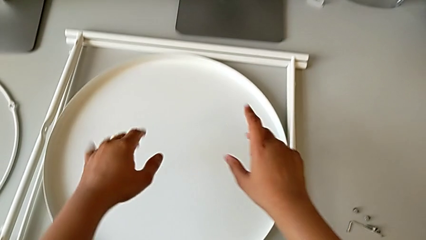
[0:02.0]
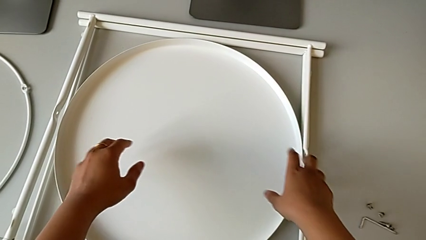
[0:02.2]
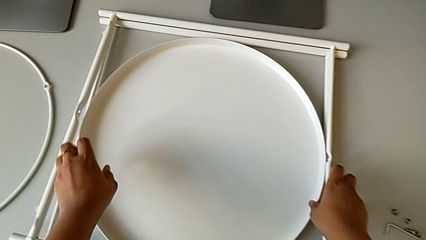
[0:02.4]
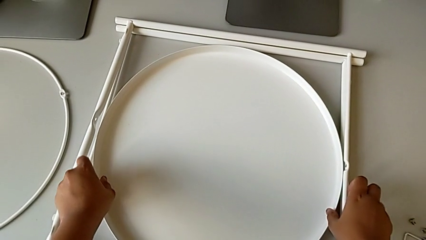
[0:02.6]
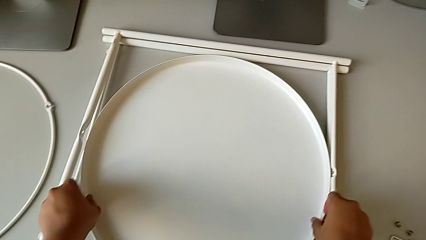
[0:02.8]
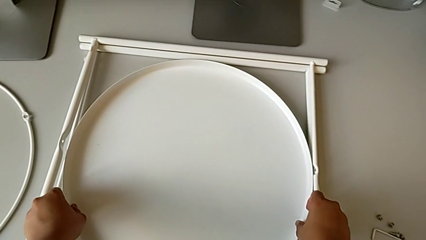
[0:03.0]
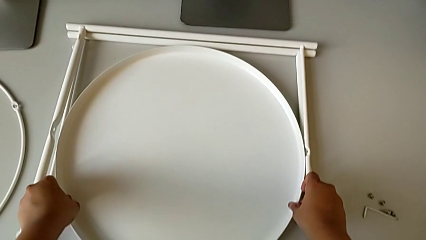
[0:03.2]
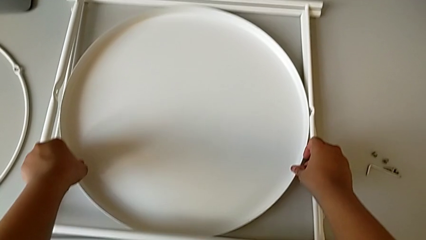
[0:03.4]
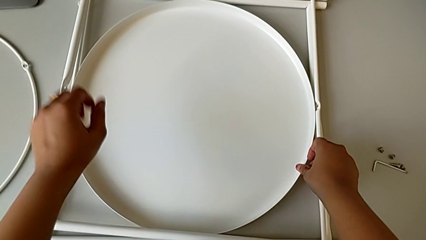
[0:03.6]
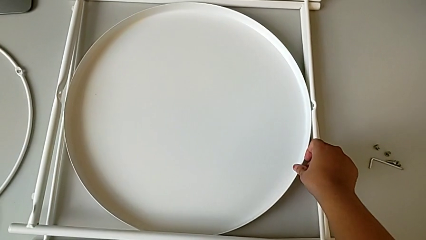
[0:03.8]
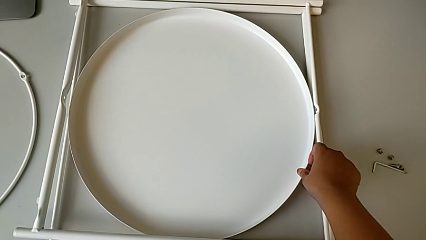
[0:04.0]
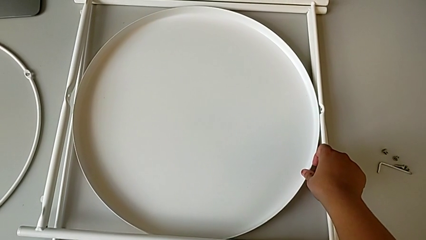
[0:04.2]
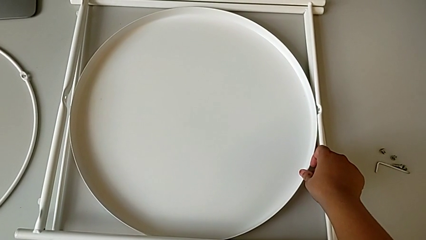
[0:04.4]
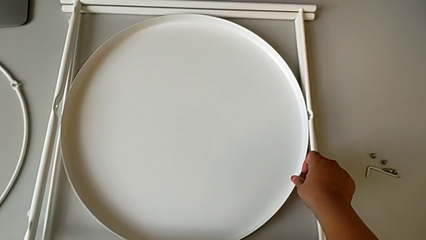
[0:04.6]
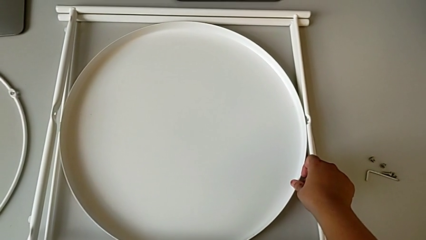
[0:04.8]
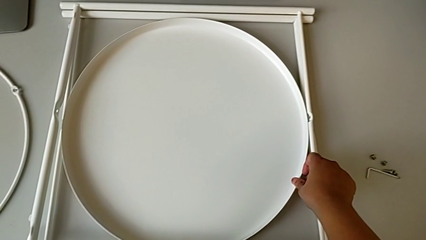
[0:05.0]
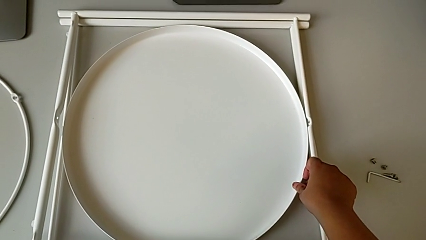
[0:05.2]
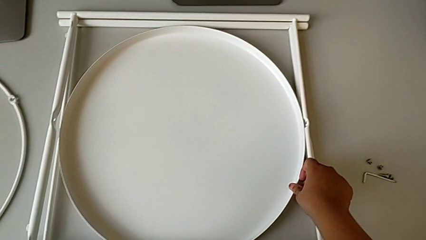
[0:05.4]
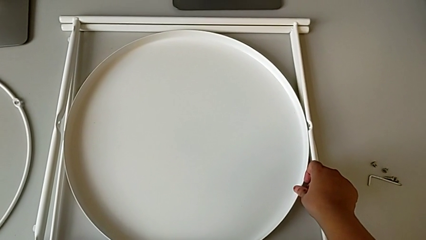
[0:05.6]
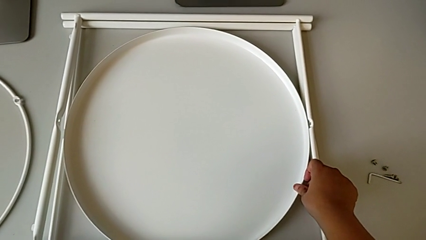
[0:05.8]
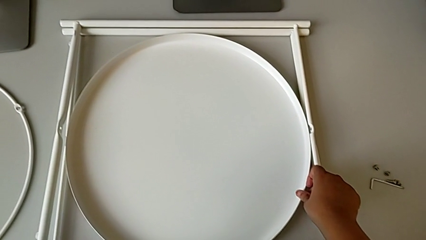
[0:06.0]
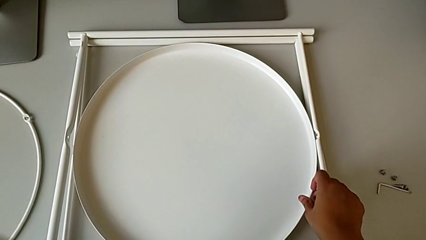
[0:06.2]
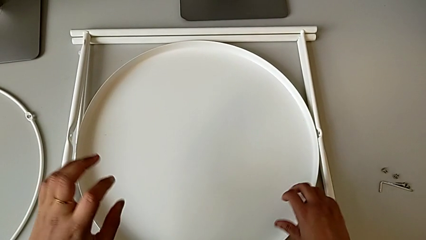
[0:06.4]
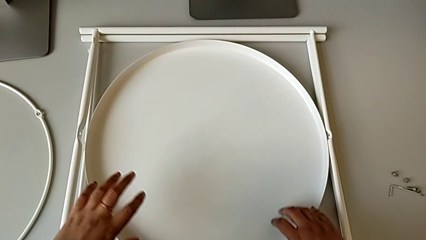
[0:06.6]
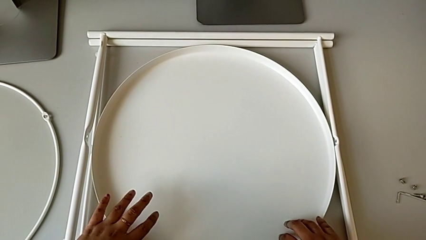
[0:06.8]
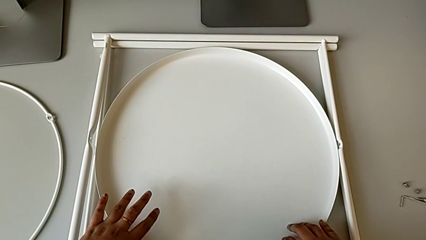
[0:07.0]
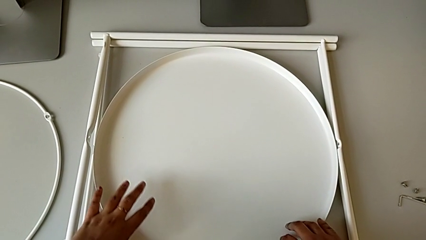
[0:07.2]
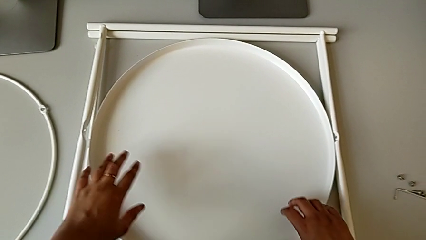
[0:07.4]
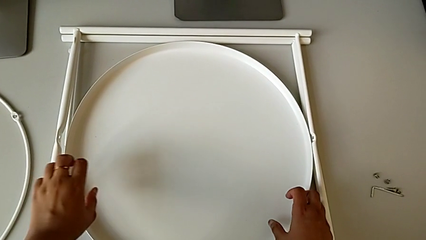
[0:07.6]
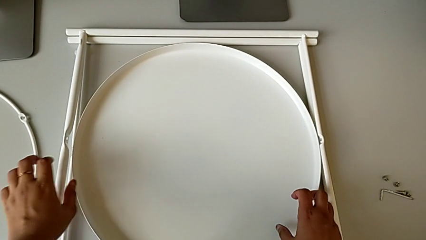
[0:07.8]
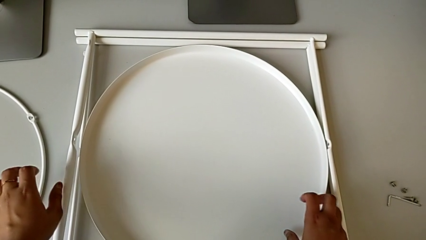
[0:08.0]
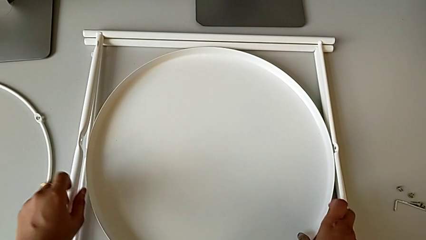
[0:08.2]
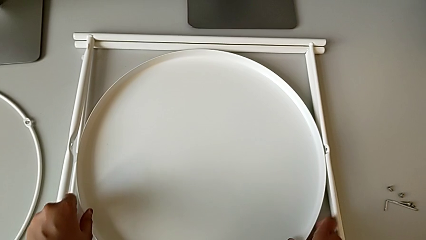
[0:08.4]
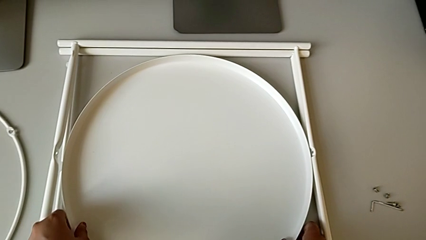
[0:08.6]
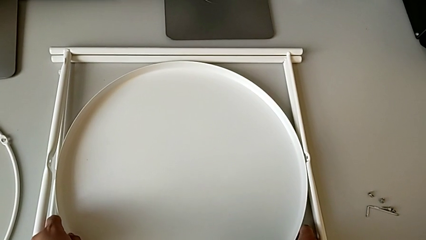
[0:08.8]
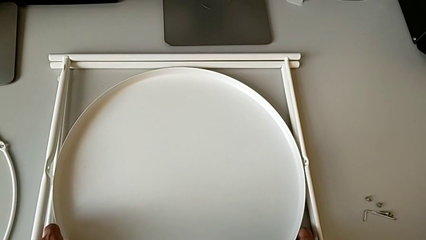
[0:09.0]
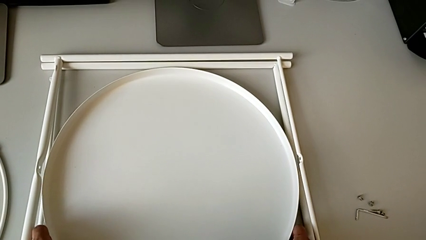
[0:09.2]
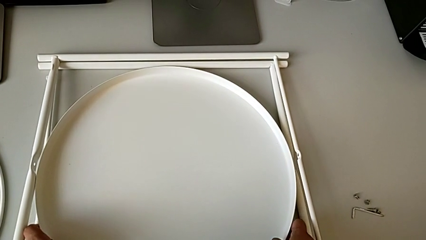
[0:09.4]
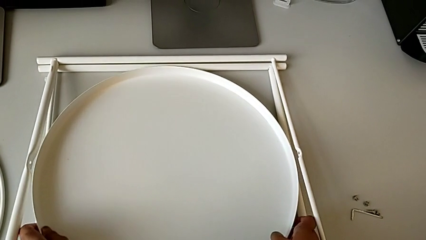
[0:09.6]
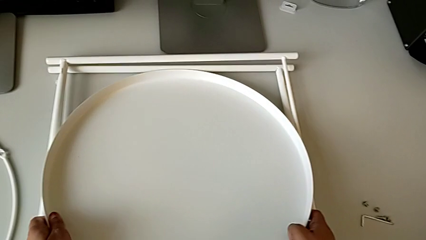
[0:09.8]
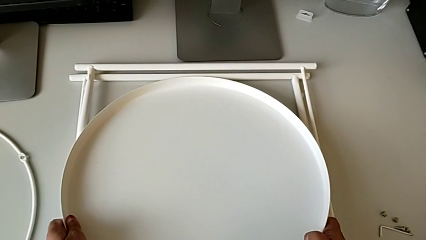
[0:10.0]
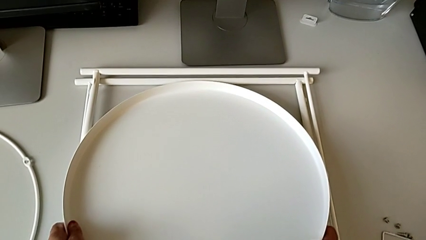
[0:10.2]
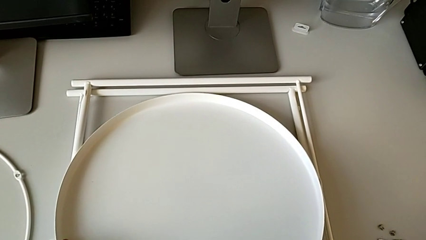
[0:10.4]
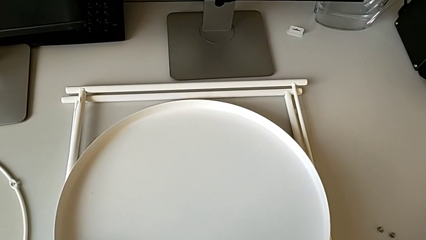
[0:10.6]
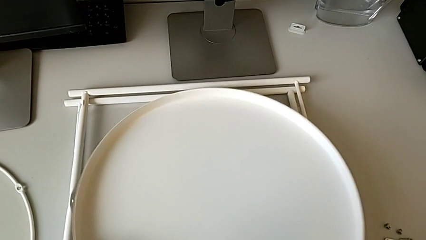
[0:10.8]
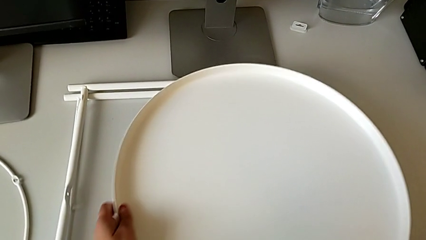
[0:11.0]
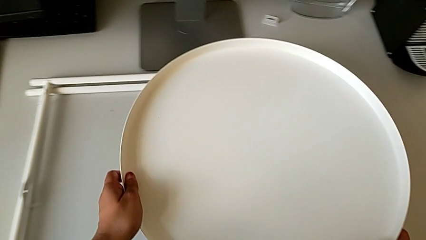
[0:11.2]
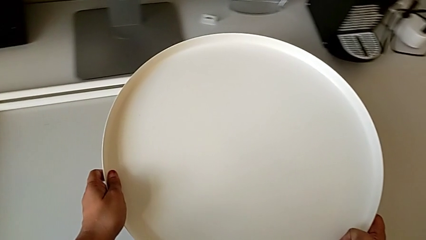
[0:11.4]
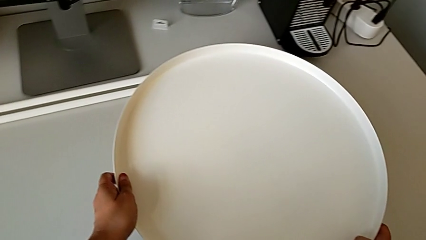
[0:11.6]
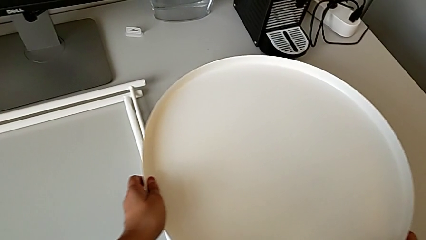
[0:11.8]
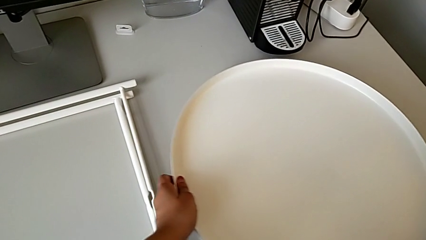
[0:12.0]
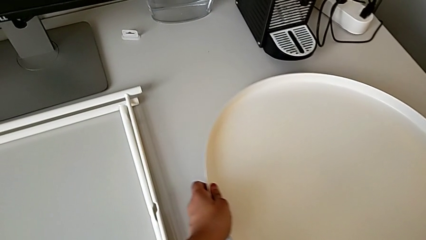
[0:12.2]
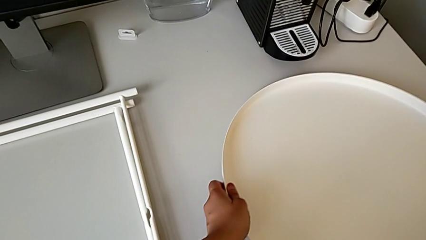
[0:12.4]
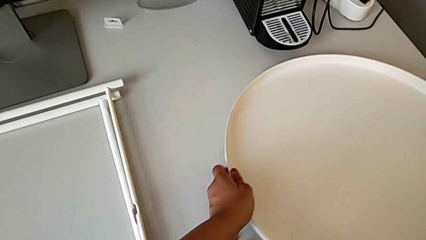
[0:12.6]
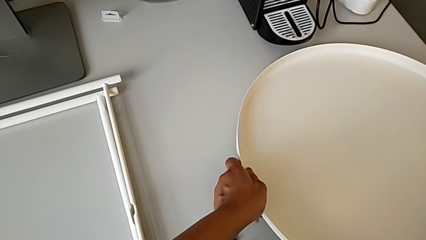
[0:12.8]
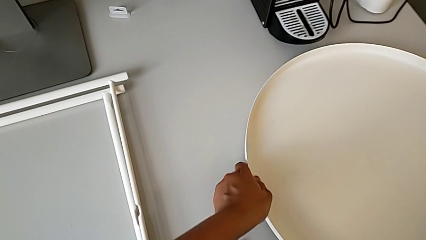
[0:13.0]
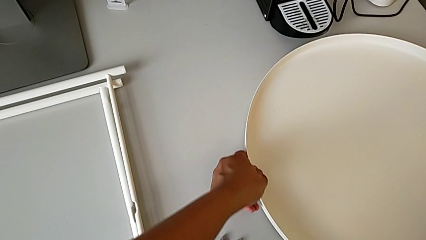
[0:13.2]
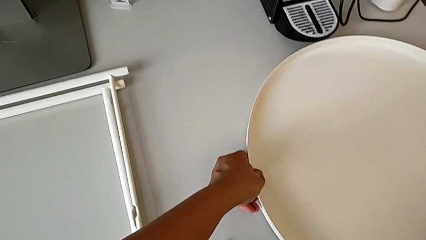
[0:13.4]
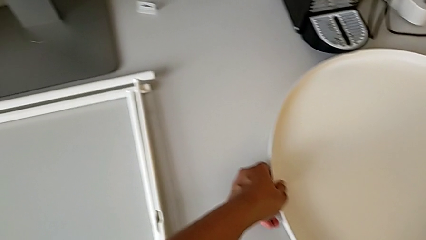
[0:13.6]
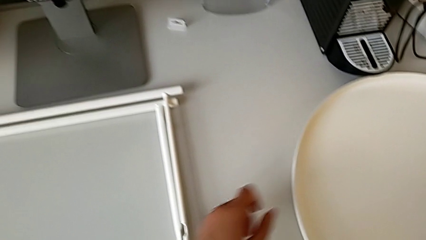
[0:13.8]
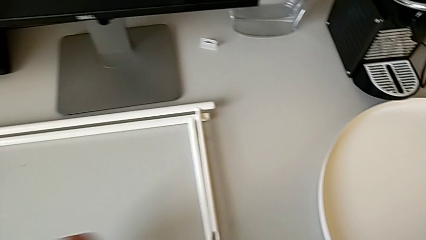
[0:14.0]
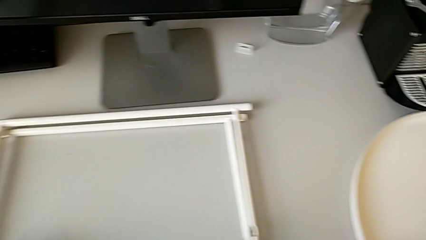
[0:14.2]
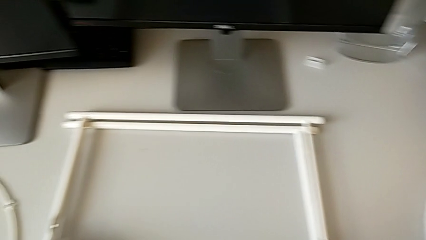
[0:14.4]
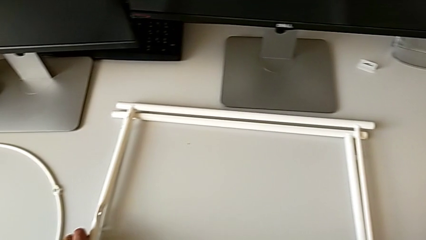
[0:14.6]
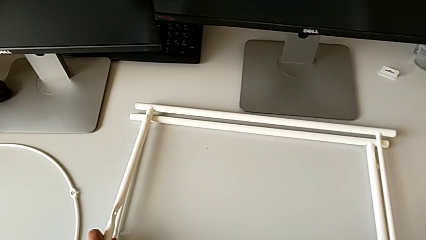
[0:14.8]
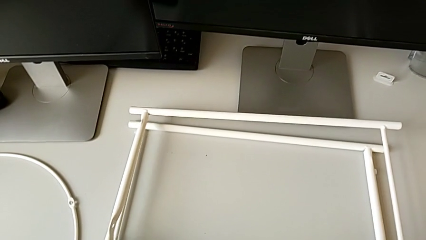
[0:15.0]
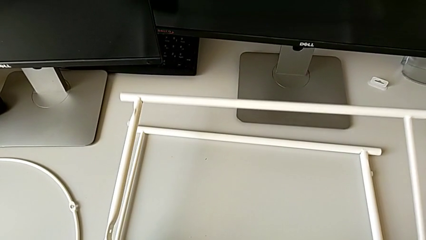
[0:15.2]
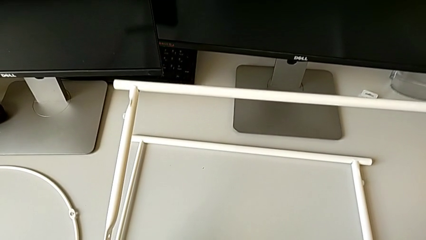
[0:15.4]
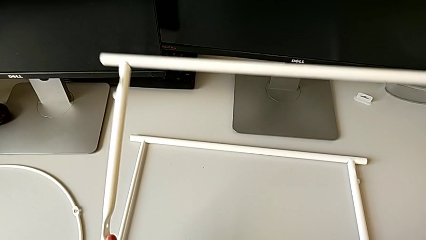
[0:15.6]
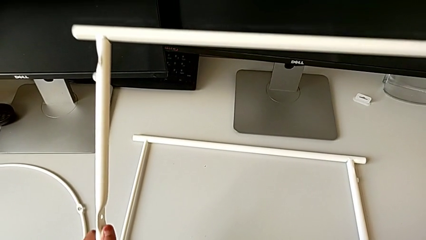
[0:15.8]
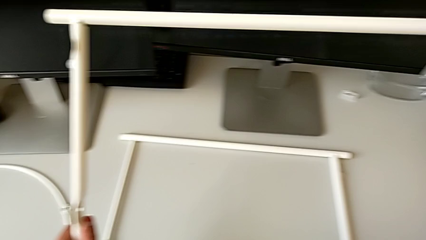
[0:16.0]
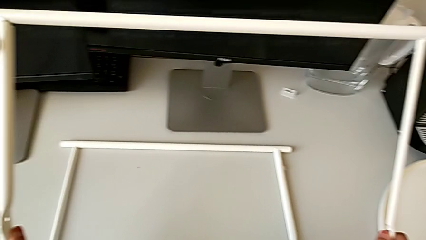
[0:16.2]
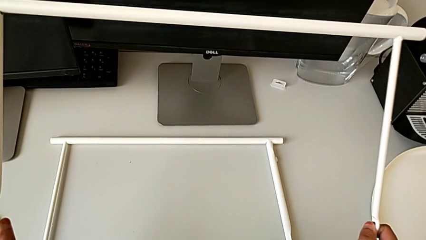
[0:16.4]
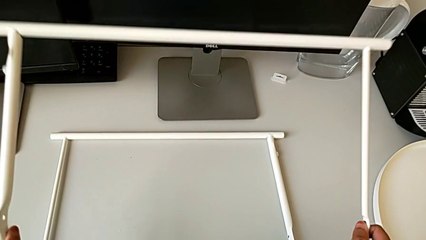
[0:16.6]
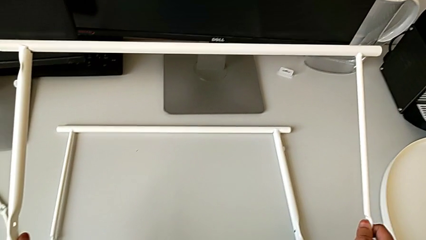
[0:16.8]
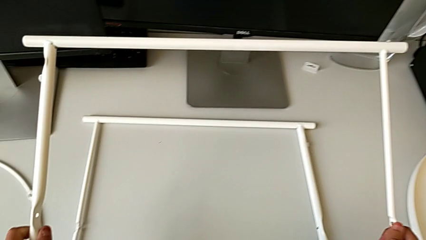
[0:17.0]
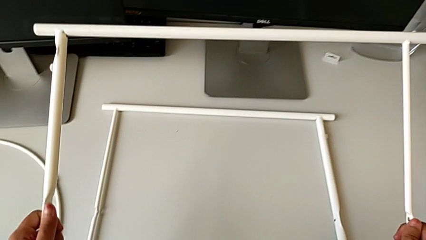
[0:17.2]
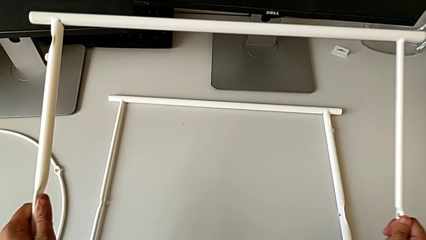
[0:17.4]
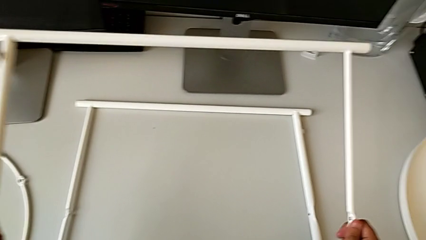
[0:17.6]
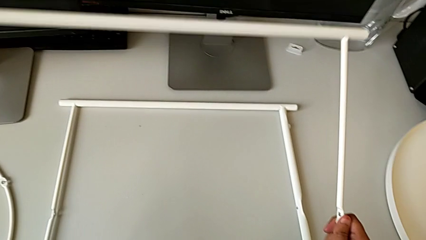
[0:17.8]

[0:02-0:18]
The camera wearer is inspecting the tray table. They grab the tray, hold it, inspect it, inspect the leg, lift the tray, place it, lift the leg and begin to inspect it.
